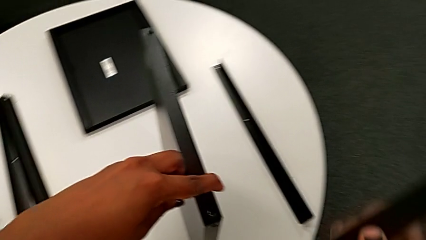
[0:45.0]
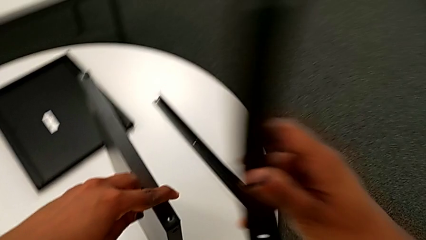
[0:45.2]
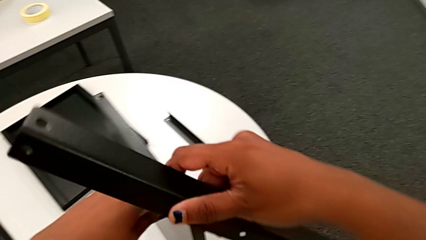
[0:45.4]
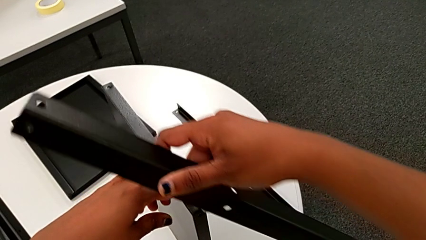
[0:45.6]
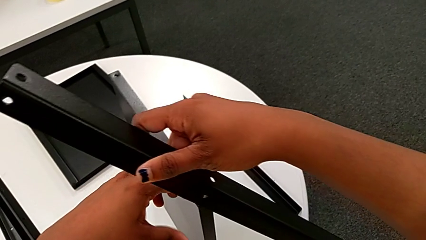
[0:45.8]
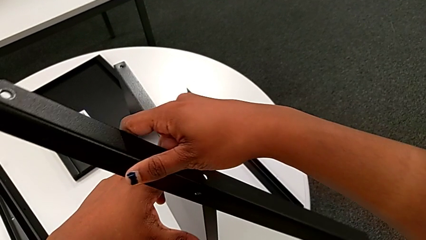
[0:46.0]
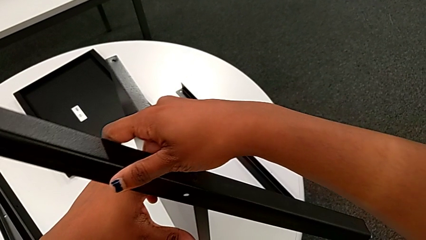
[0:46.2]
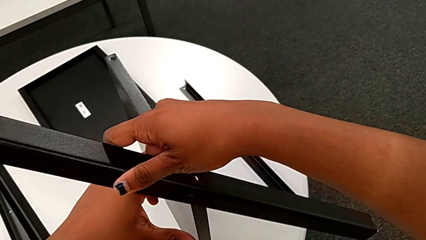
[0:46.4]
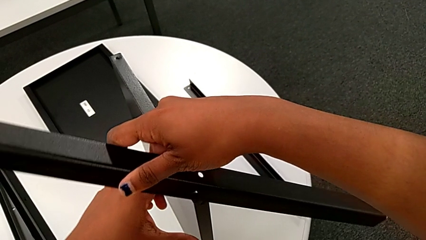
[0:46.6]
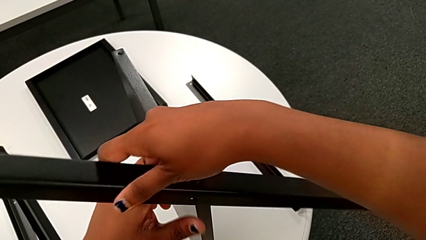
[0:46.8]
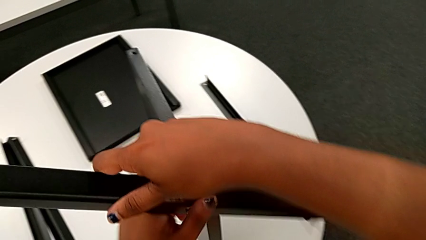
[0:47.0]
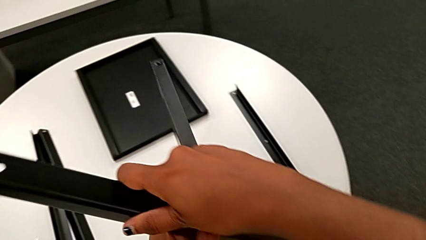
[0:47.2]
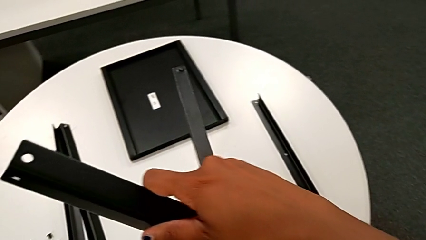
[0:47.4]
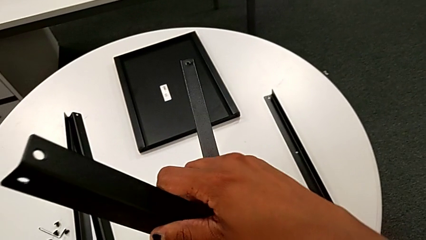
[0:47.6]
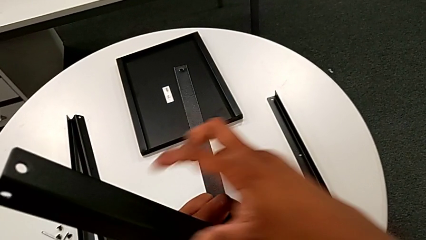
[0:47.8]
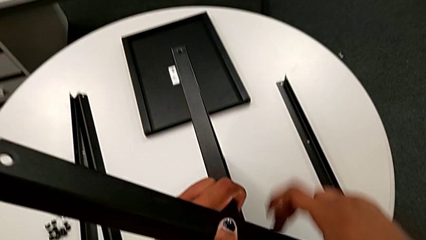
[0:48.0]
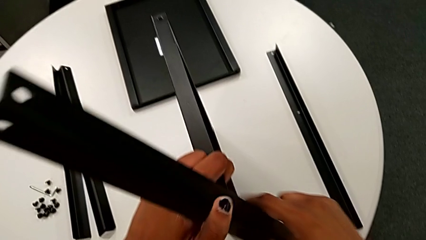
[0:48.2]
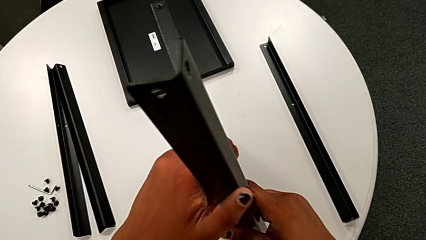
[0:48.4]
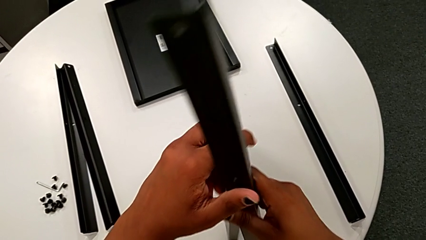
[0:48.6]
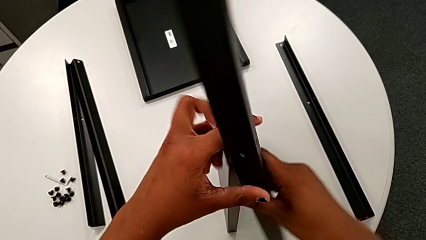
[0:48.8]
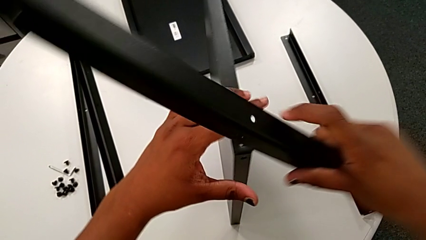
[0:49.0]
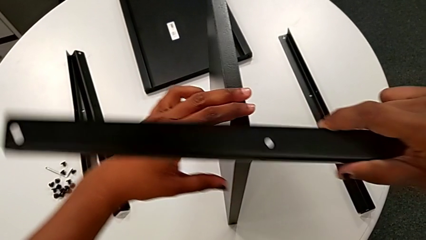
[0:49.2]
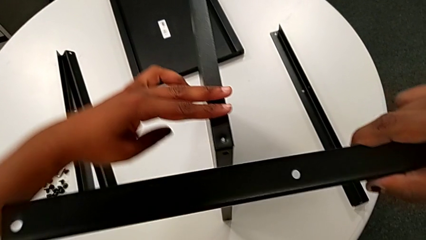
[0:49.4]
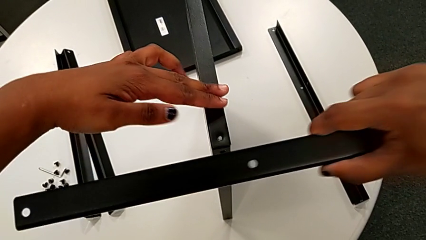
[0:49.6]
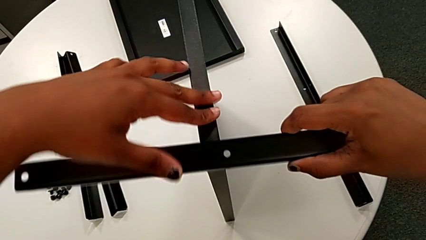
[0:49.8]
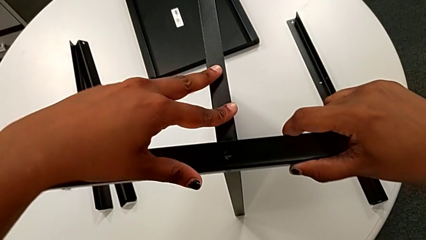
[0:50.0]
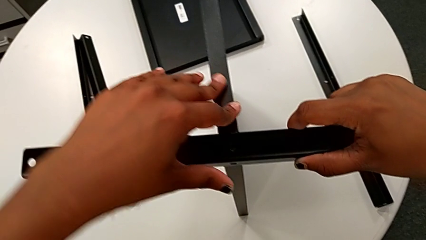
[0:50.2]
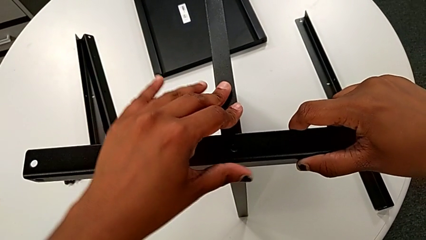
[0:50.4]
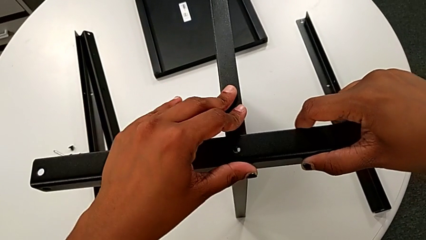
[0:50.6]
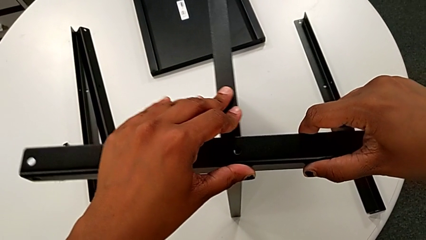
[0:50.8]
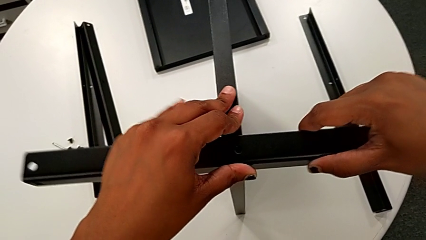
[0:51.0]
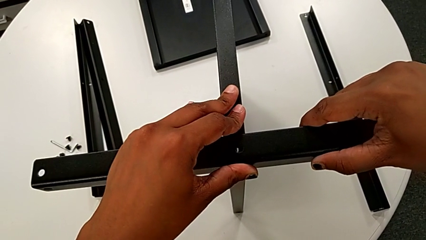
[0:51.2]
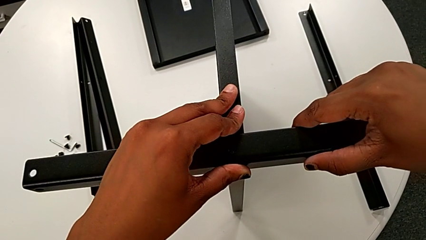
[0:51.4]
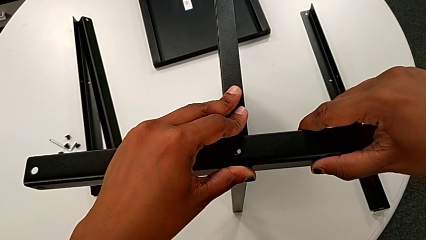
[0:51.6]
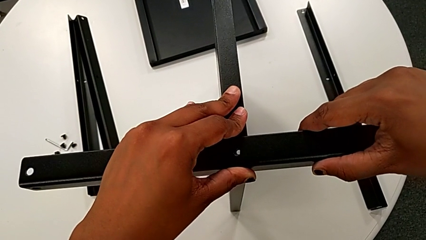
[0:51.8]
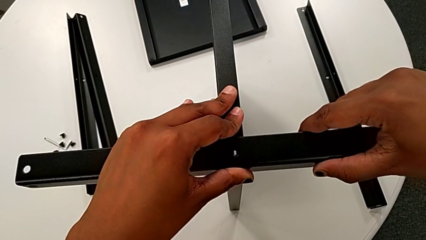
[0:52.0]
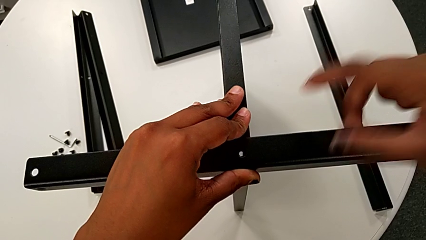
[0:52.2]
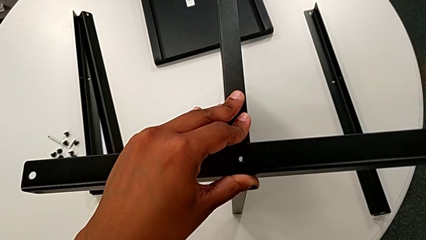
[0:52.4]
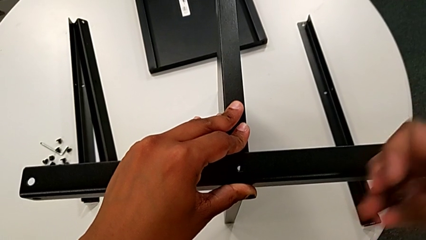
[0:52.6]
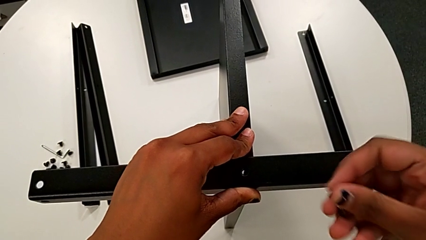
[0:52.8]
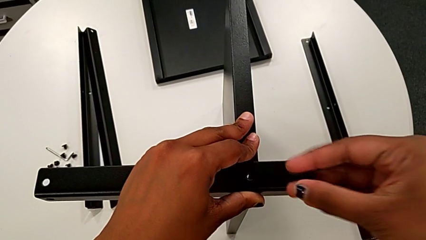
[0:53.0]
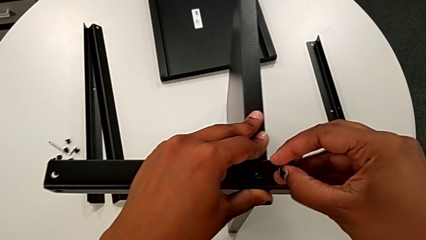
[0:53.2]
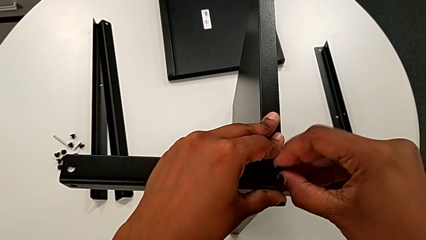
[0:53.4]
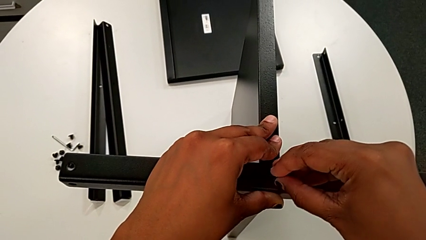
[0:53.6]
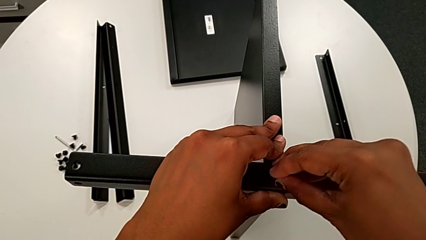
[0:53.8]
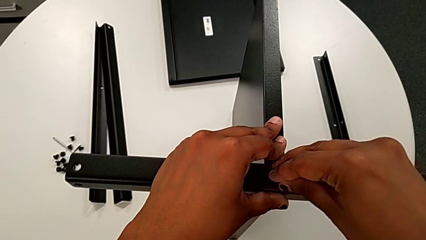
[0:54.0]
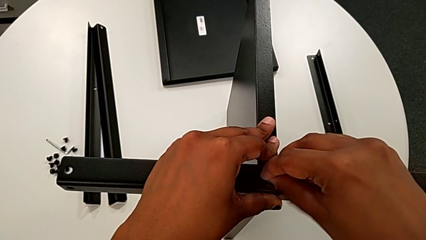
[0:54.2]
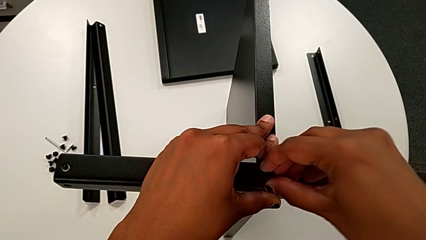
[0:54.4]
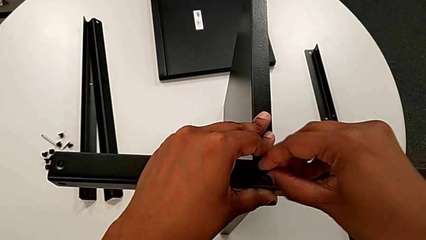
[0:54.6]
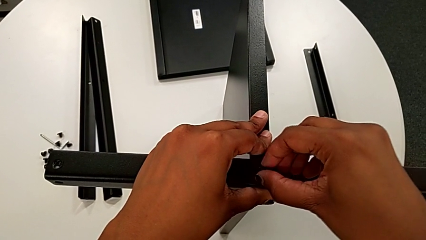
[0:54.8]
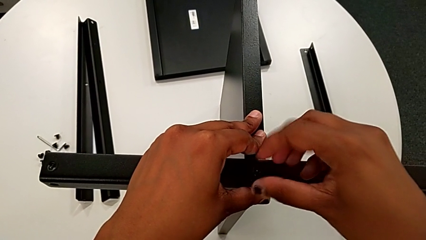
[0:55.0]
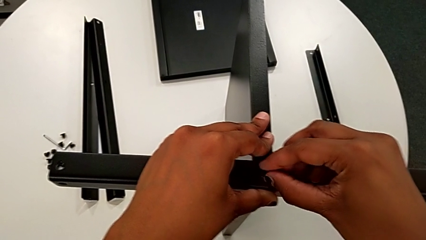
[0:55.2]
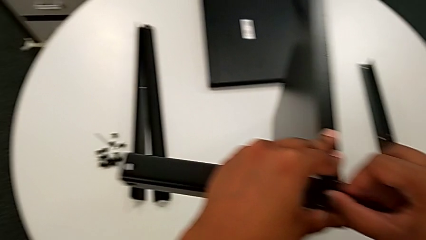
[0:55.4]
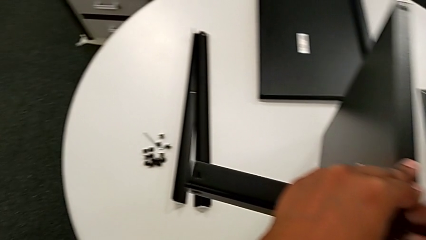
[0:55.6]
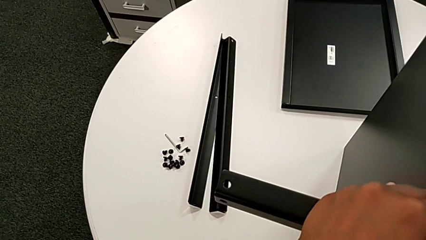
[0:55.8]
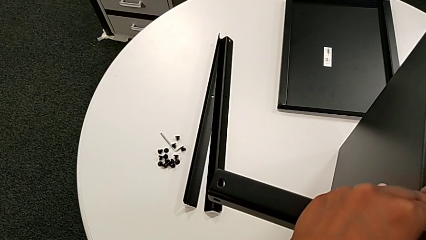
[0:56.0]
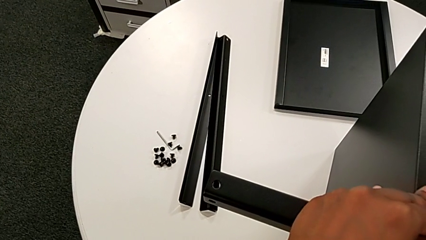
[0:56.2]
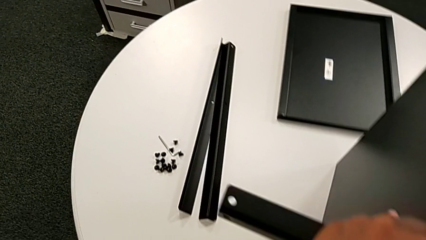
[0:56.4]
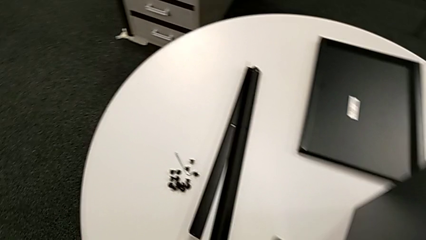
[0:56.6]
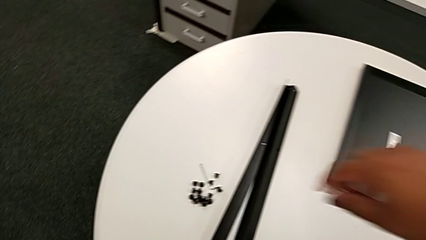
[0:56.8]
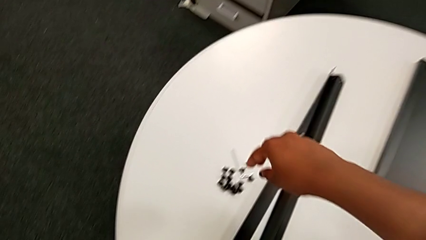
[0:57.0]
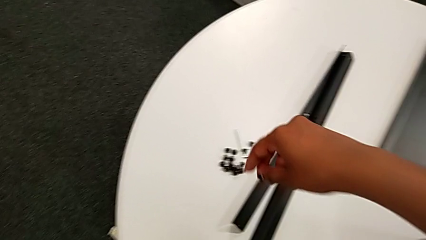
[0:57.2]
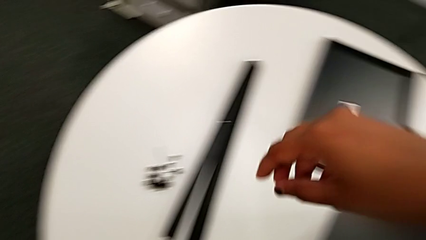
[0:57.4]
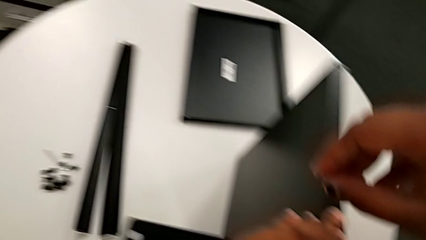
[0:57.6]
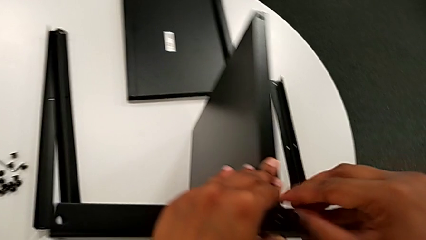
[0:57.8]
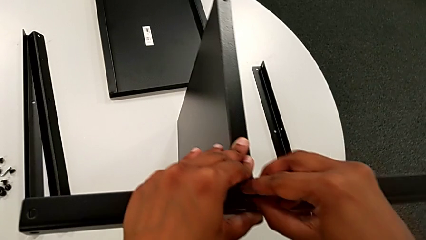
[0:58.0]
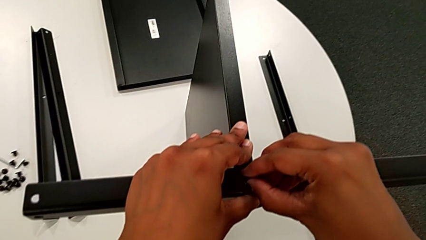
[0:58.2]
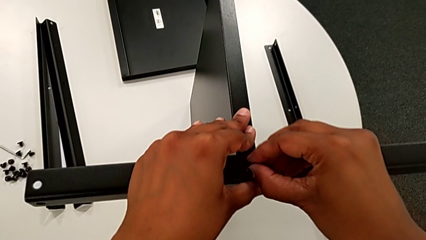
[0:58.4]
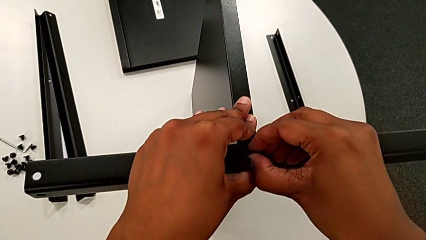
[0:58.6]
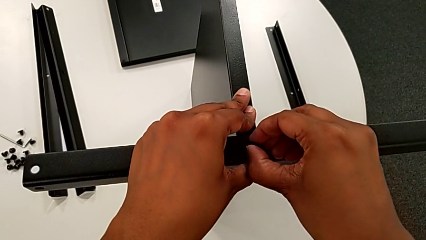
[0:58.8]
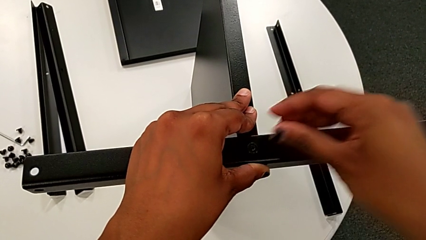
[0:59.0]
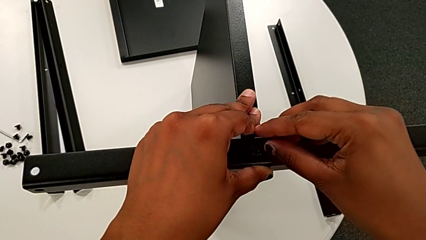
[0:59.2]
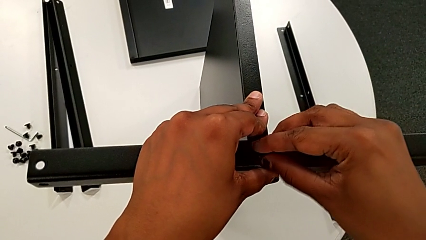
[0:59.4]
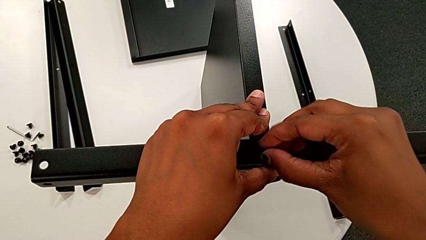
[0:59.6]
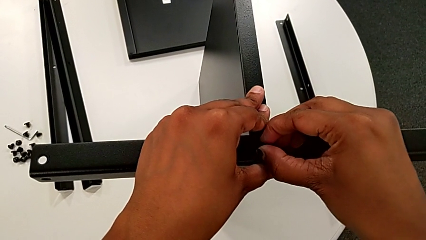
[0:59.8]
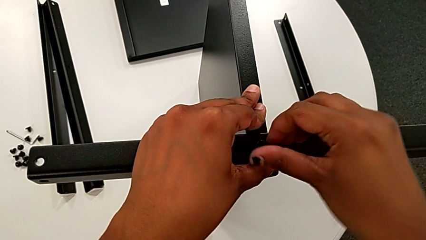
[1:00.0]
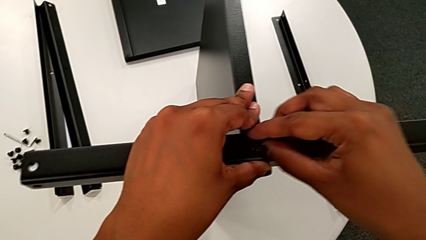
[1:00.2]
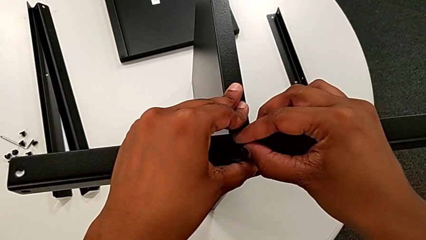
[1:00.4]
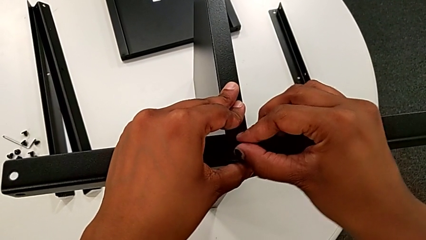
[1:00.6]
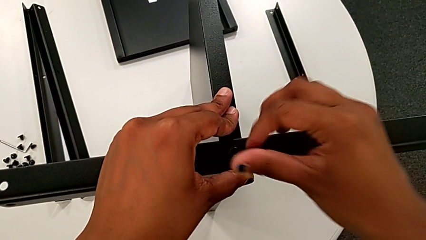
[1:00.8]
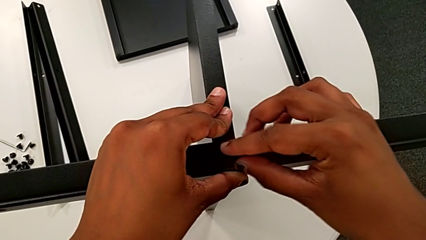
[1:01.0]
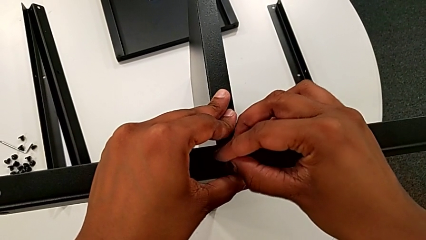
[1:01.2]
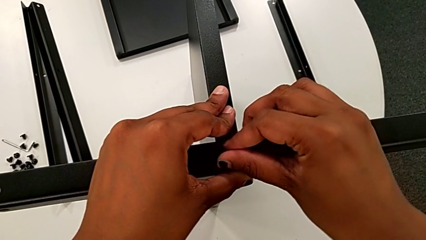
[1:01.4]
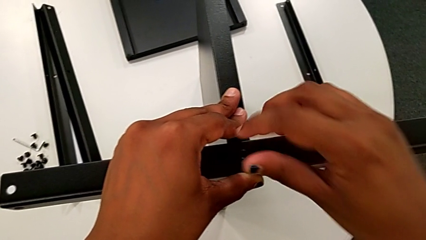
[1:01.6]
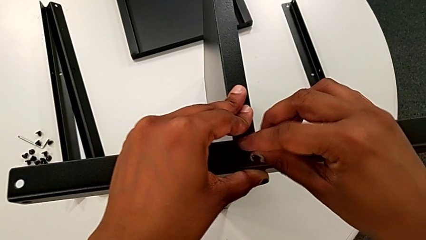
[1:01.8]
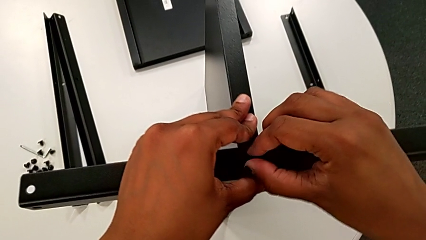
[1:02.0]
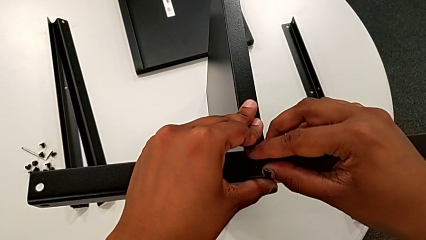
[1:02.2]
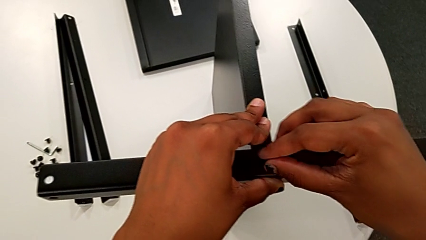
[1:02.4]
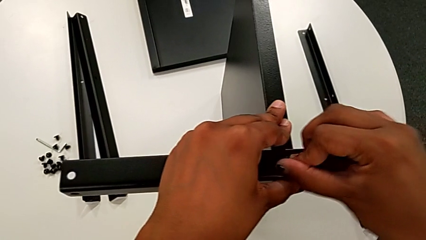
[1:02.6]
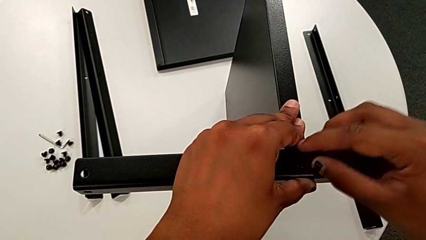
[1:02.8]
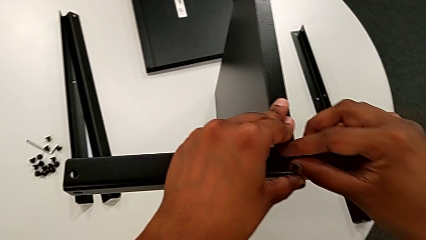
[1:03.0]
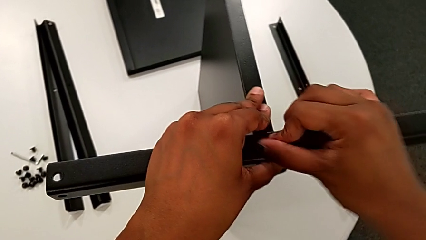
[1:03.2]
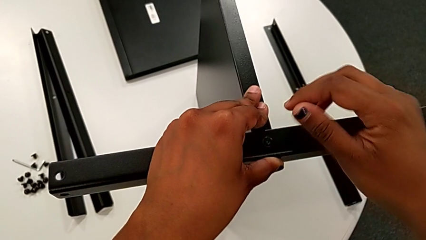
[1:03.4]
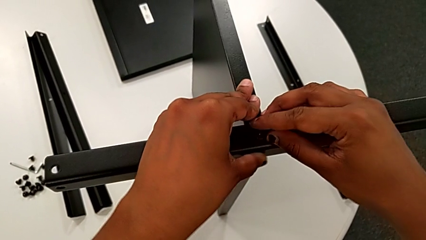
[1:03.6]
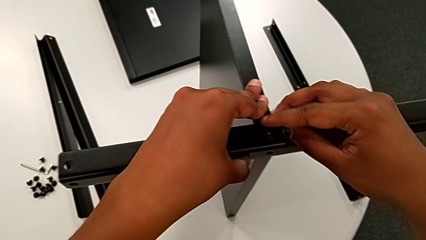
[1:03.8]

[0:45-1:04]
The camera wearer is screwing the first leg to the middle shelf. They rotate the first leg, hold it with the left hand, grab it with the right hand, align it, approach it, insert the hex socket head and screw it. They wrongly approach the hex socket head and screw it.
